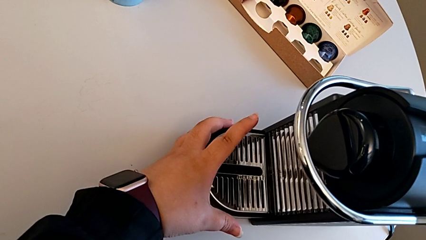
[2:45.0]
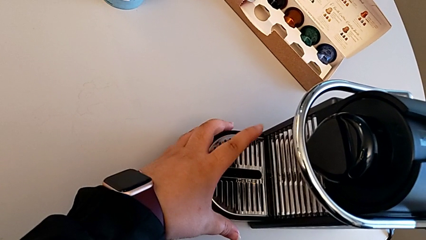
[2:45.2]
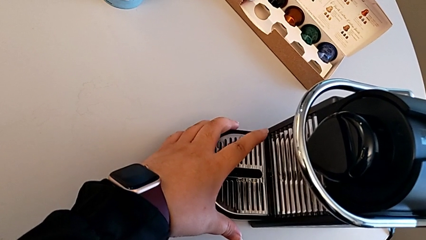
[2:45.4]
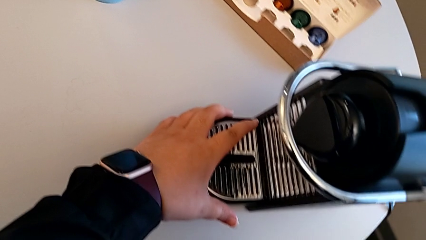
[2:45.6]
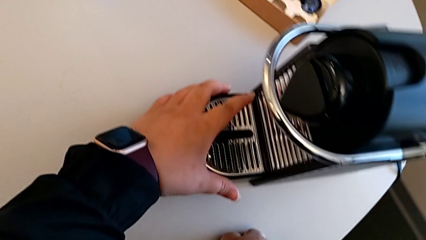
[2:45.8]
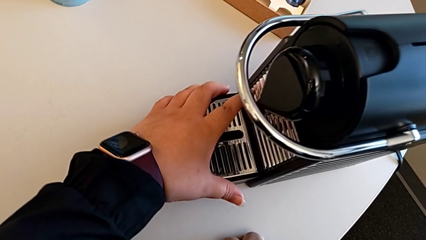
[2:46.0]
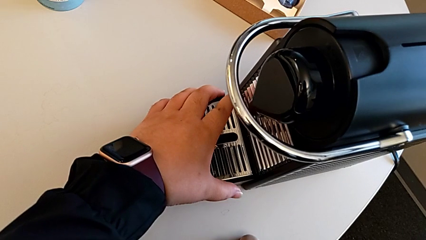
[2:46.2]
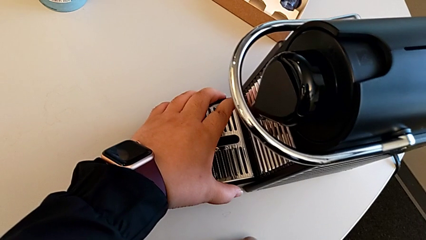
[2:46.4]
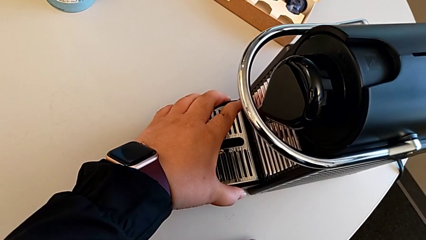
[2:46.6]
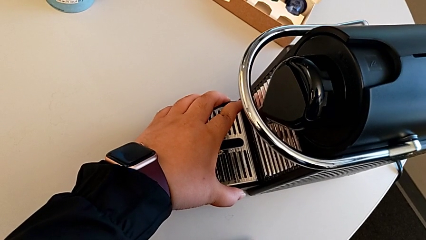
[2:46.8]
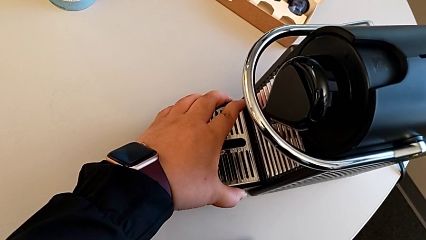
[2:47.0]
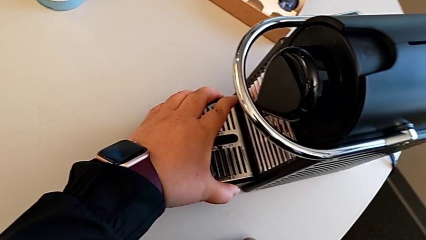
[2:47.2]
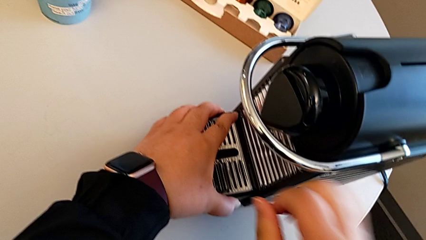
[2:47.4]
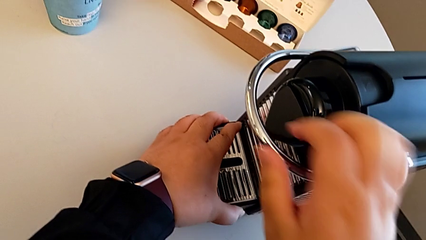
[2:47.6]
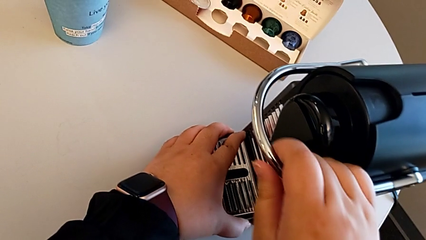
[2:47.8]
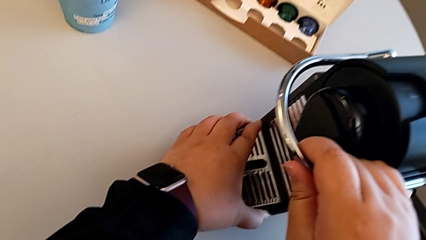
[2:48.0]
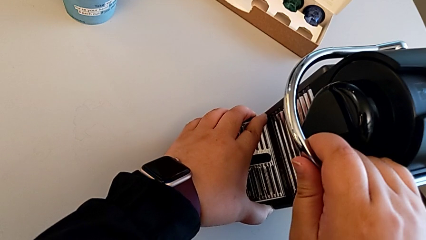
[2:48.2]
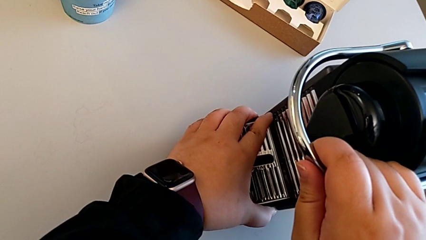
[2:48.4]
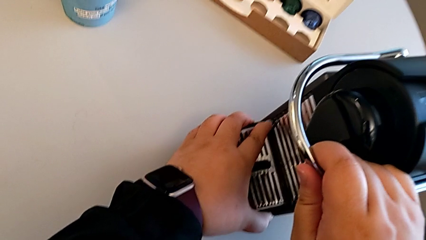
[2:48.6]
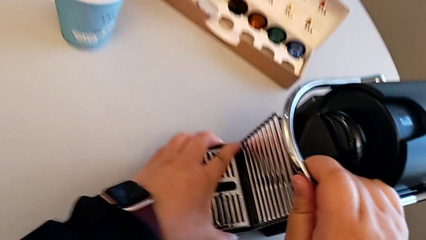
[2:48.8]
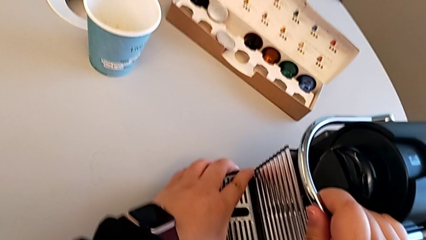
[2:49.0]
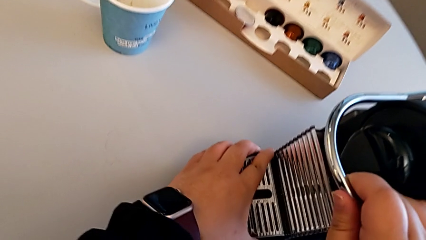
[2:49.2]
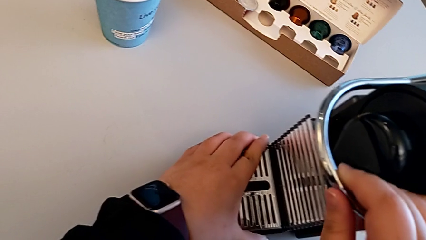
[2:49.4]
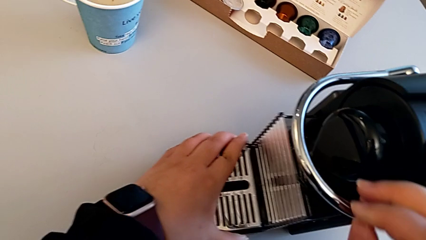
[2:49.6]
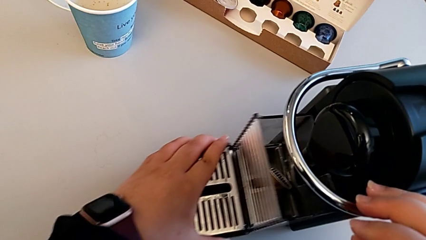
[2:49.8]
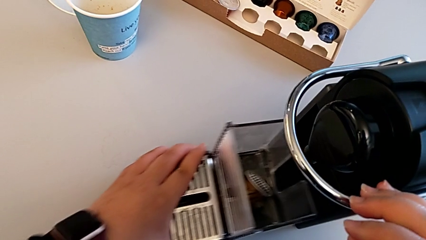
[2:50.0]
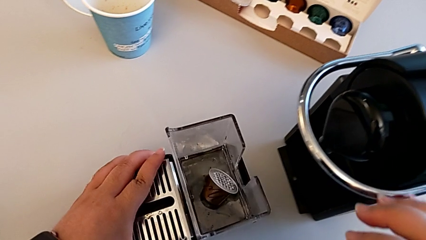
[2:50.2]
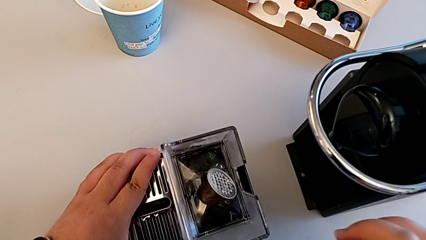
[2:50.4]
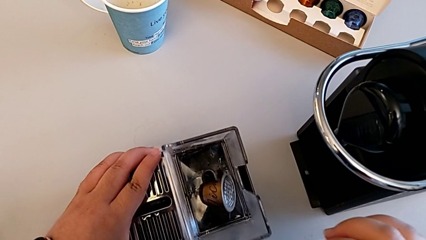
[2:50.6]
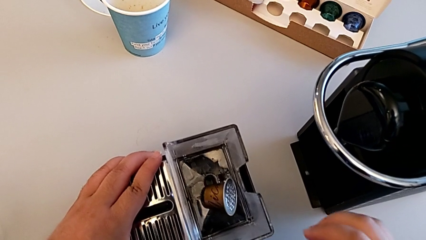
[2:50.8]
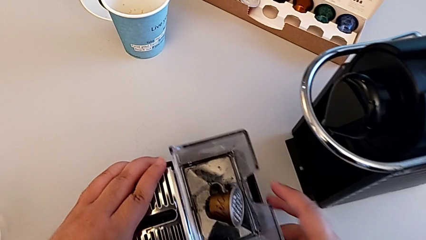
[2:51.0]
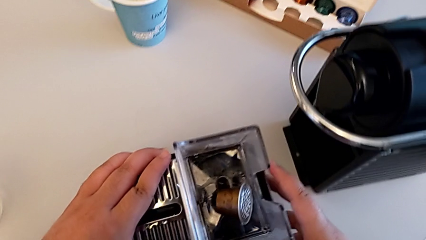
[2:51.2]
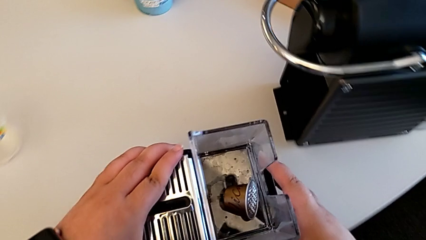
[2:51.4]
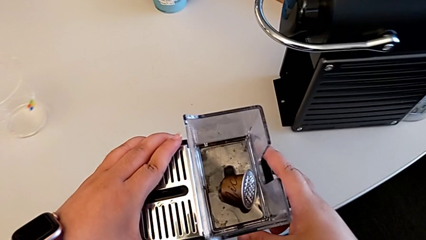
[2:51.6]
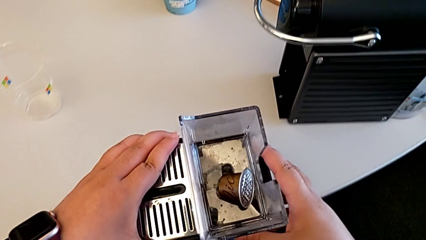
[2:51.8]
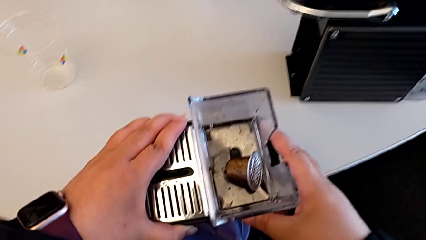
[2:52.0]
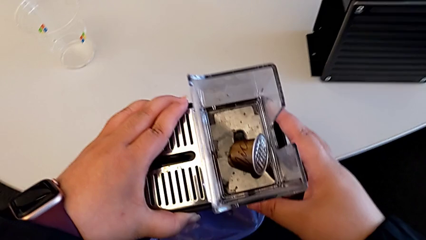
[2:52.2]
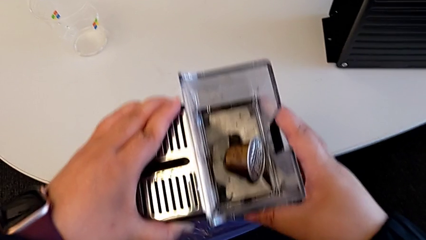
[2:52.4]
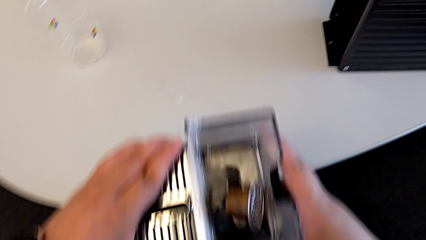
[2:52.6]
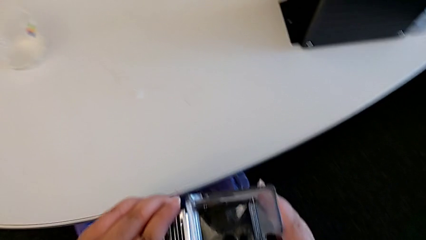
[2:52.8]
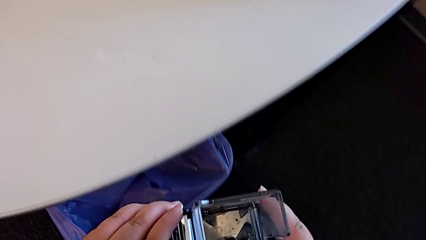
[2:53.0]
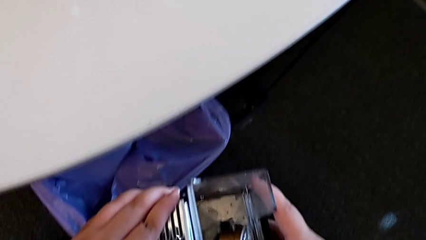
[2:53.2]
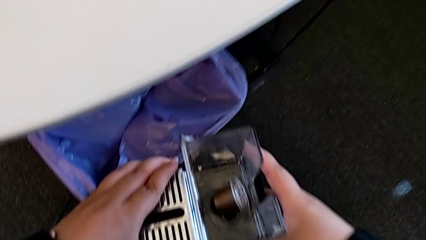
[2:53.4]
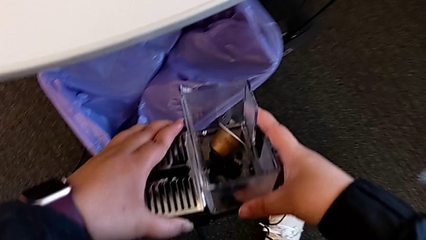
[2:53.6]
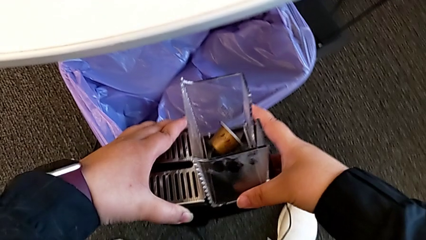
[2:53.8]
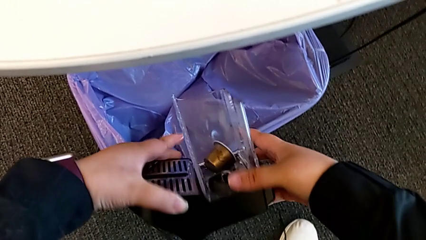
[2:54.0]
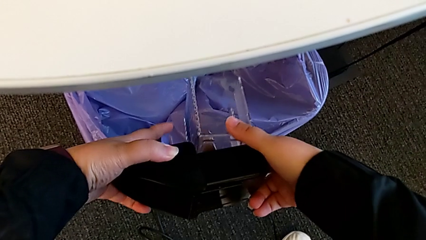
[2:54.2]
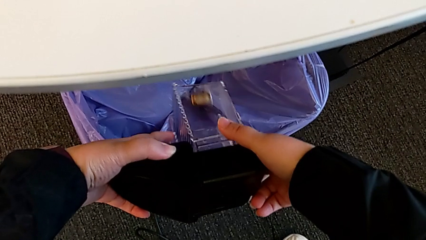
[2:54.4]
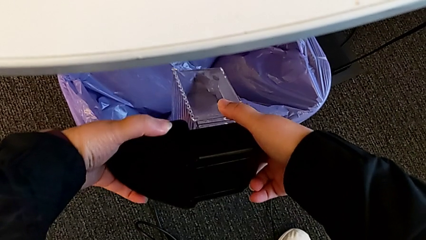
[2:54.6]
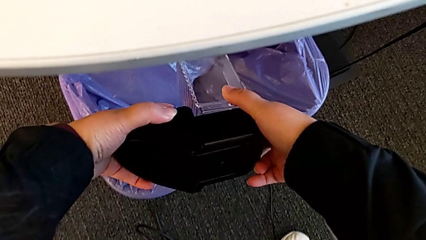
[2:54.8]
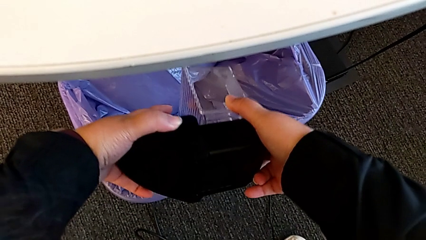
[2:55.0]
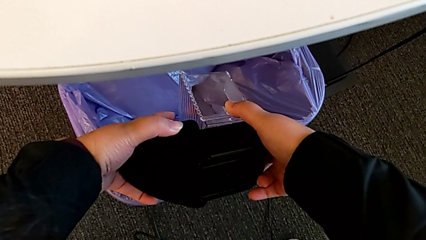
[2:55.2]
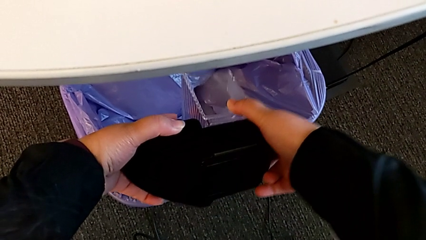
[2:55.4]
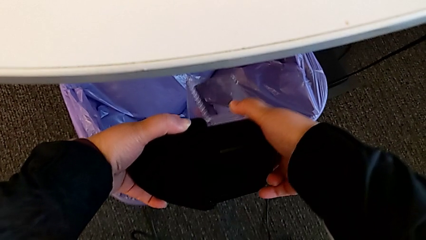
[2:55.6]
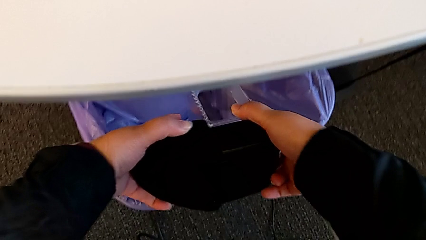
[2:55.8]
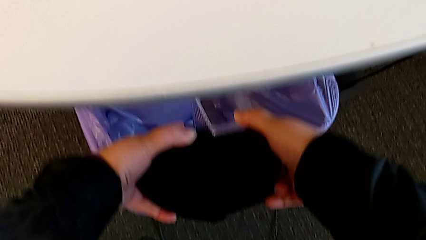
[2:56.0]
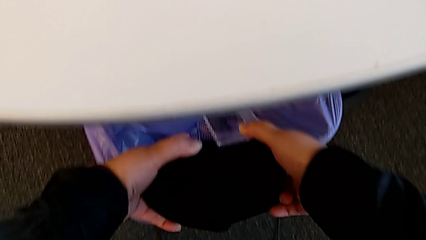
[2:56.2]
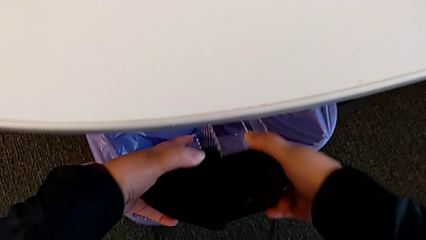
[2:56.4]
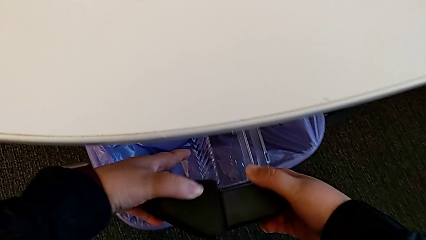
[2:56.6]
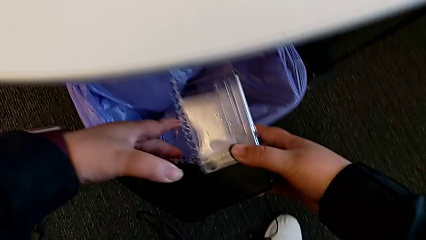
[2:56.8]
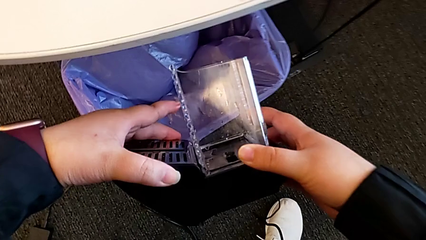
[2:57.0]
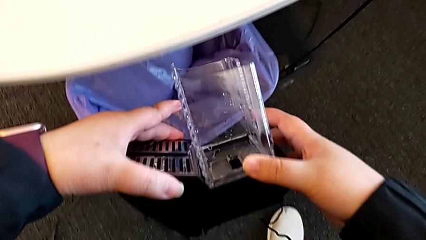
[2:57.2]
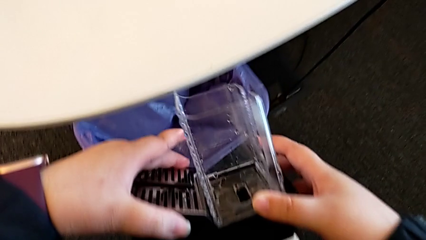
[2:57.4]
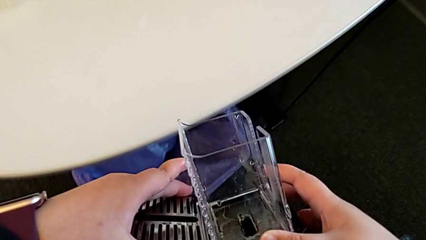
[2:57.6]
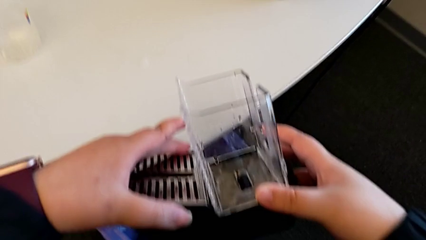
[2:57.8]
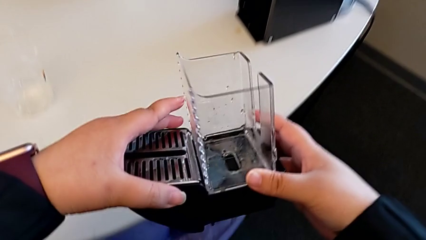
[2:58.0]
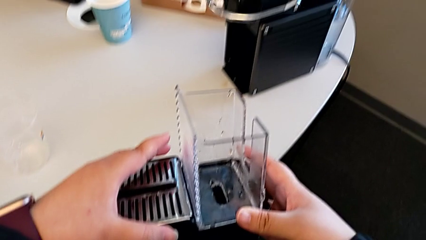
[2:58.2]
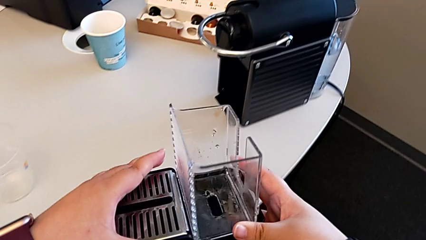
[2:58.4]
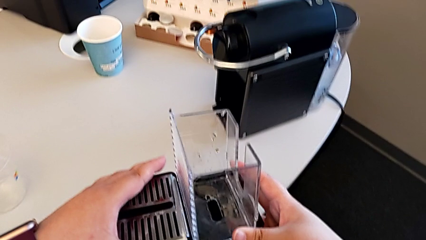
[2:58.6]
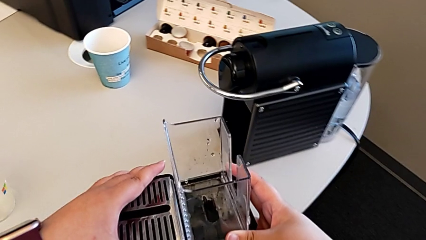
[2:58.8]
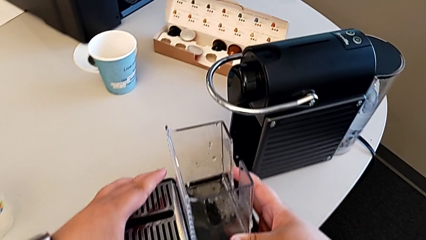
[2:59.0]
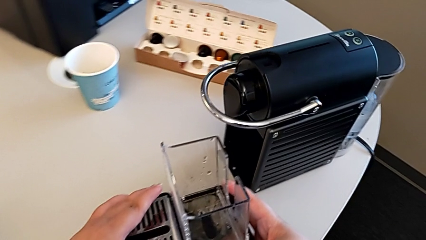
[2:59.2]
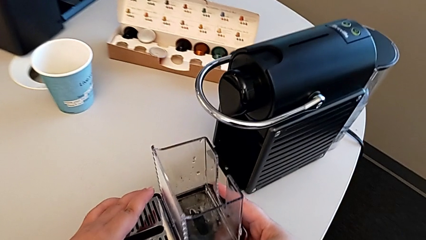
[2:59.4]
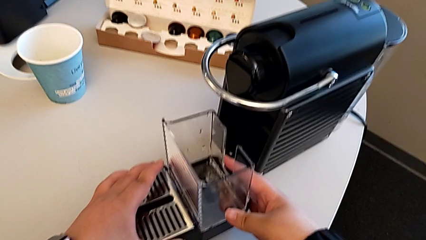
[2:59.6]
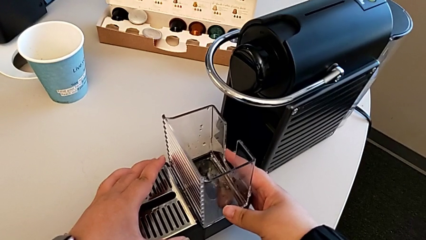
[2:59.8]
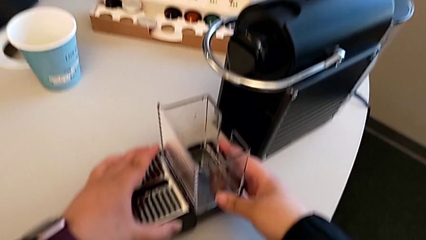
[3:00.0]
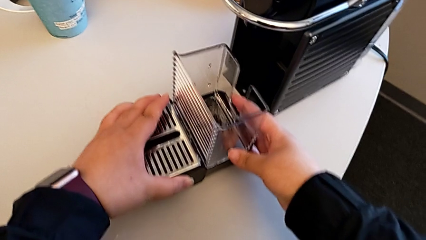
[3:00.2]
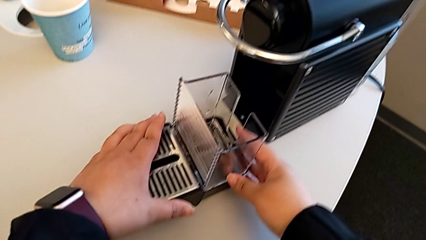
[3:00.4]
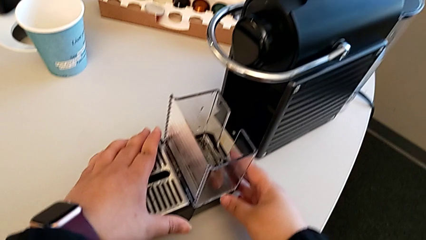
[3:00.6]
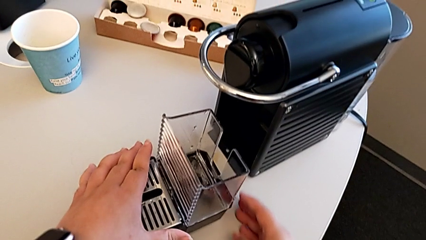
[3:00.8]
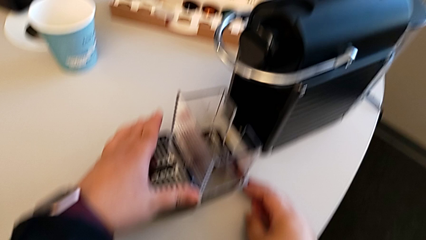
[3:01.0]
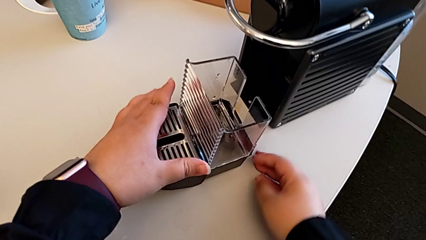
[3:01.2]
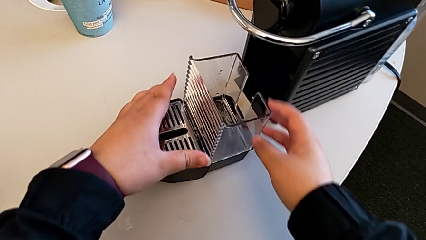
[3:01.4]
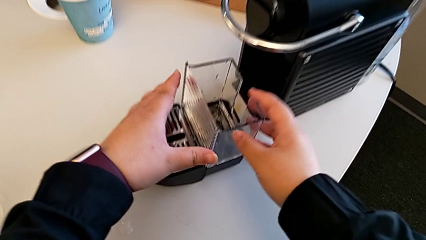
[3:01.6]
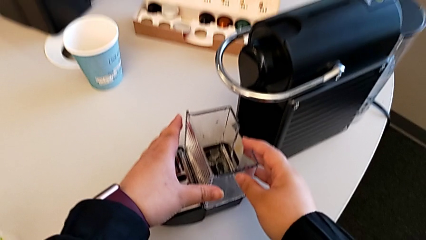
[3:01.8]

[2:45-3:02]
The camera wearer is emptying the capsule container. They grab the drip tray, withdraw it, lift it and approach the garbage bin, all with the left hand. They empty the drip tray with the right hand, approach the espresso machine with the right hand and place the drip tray with the left hand.
